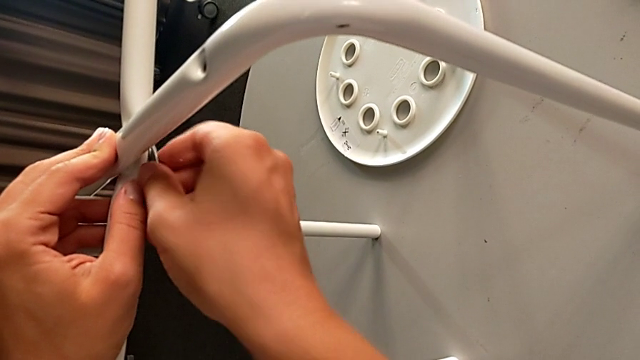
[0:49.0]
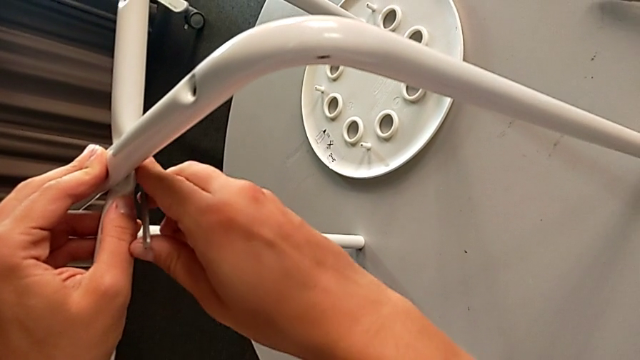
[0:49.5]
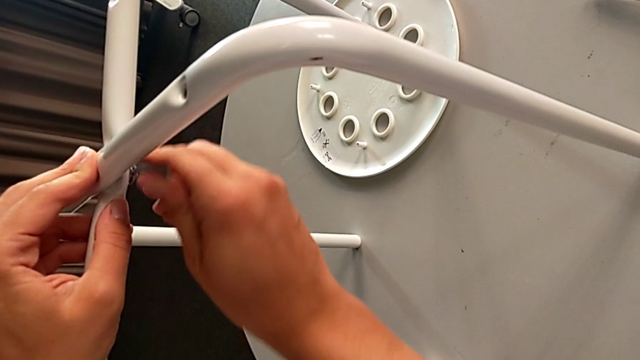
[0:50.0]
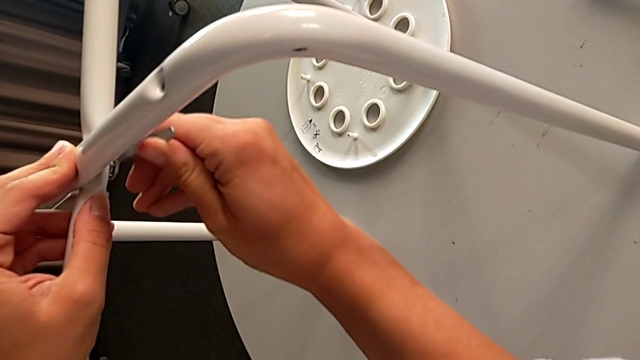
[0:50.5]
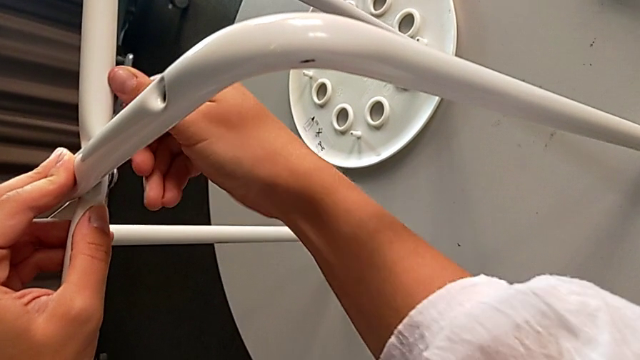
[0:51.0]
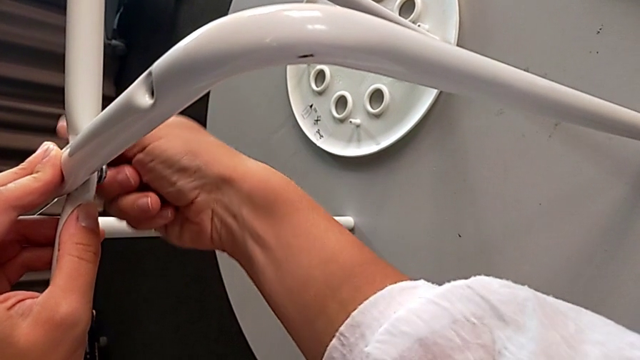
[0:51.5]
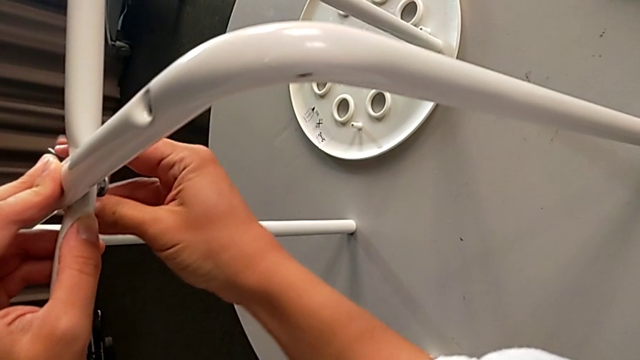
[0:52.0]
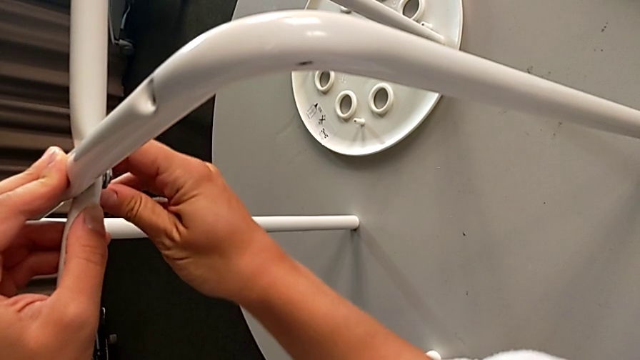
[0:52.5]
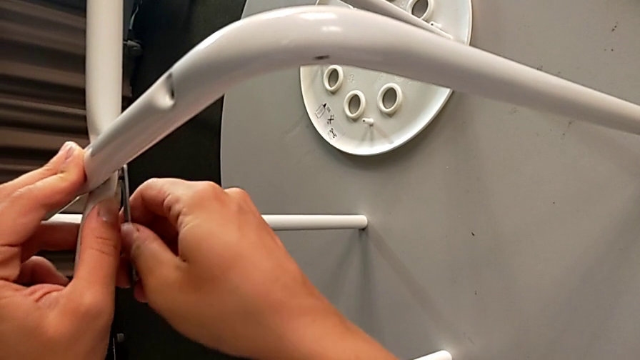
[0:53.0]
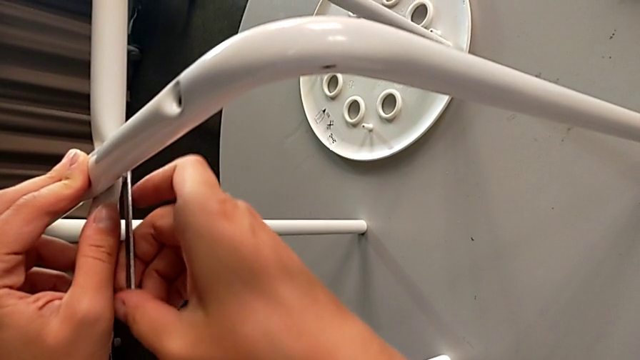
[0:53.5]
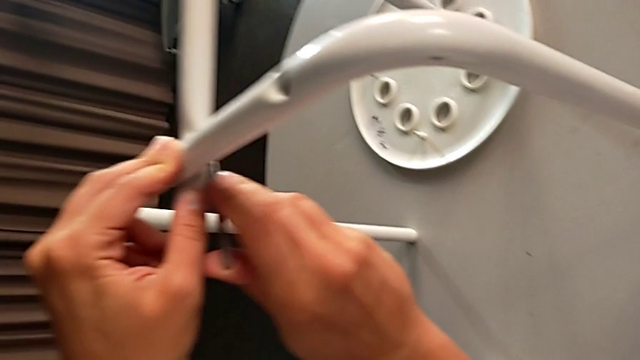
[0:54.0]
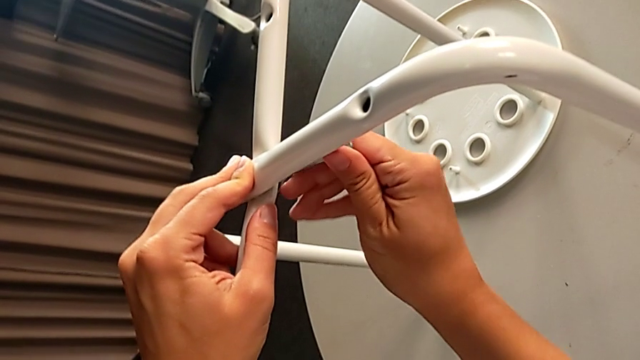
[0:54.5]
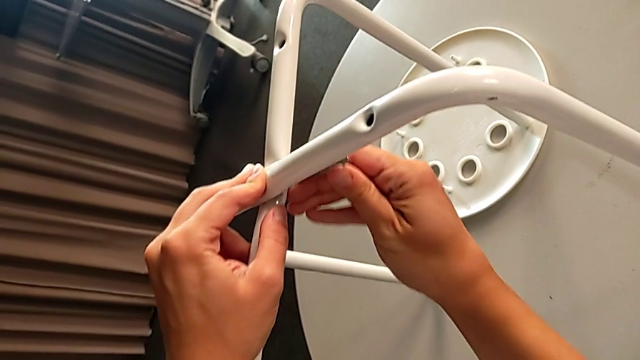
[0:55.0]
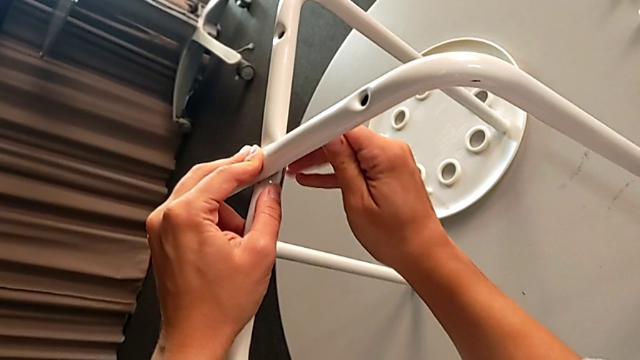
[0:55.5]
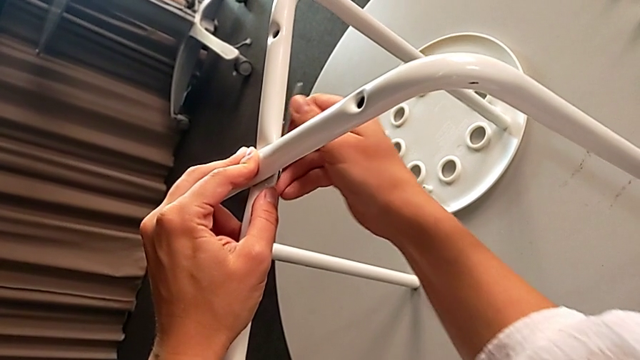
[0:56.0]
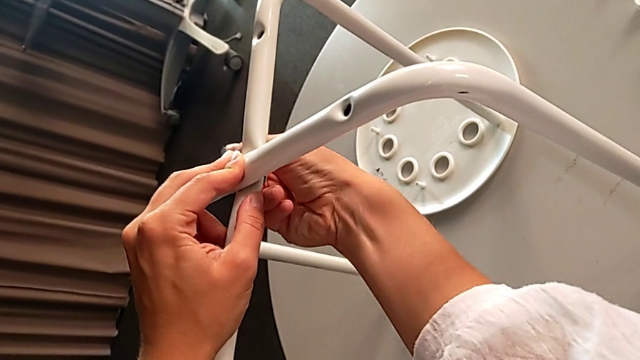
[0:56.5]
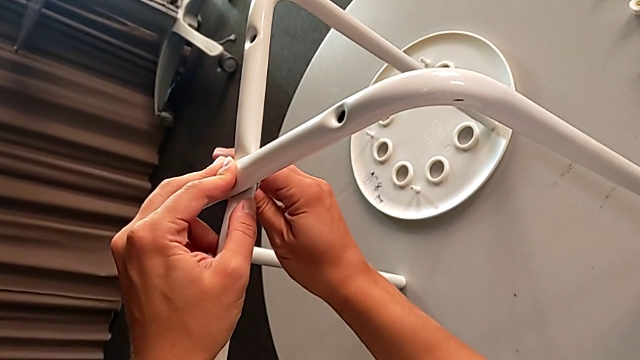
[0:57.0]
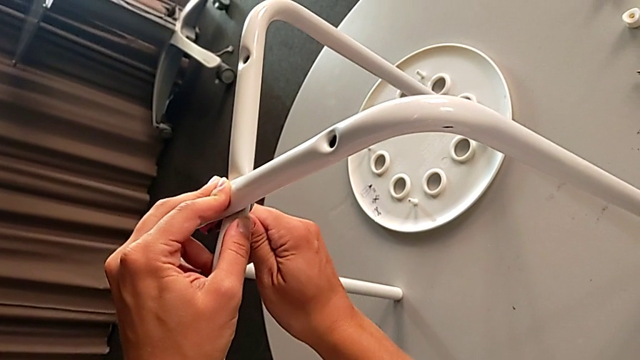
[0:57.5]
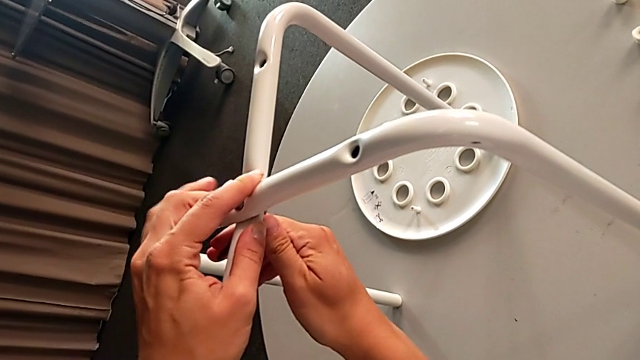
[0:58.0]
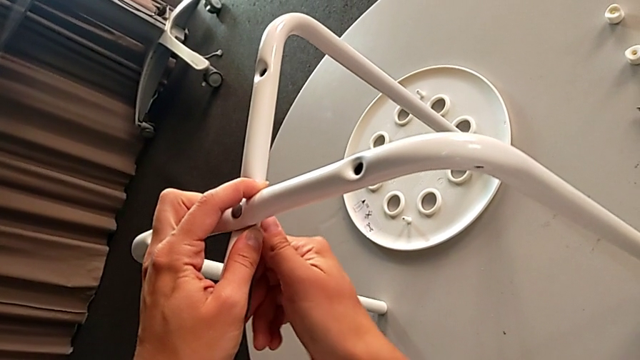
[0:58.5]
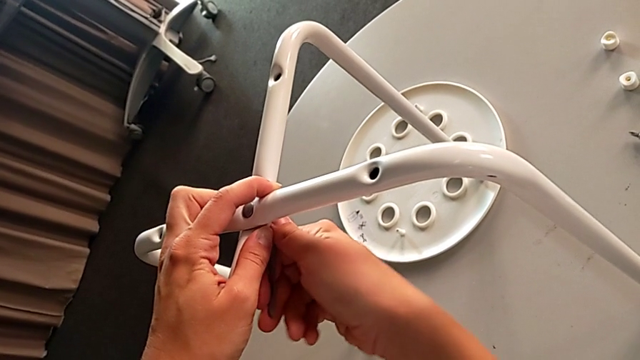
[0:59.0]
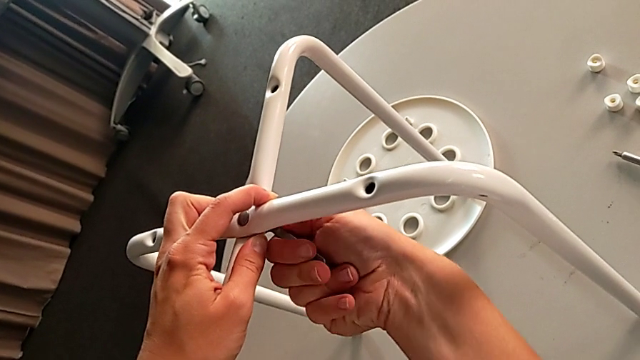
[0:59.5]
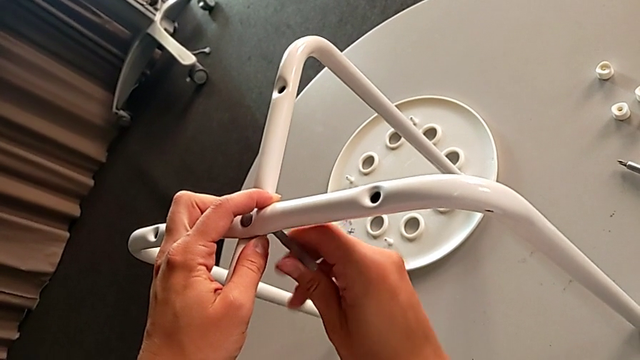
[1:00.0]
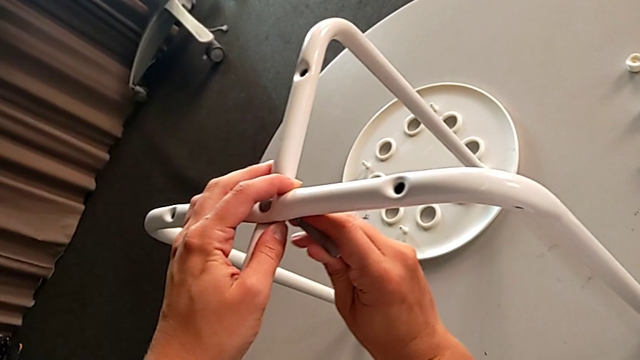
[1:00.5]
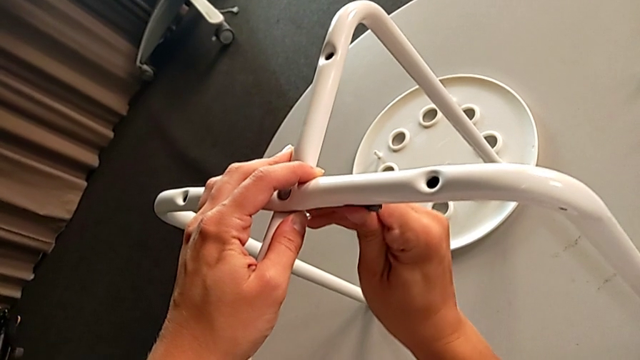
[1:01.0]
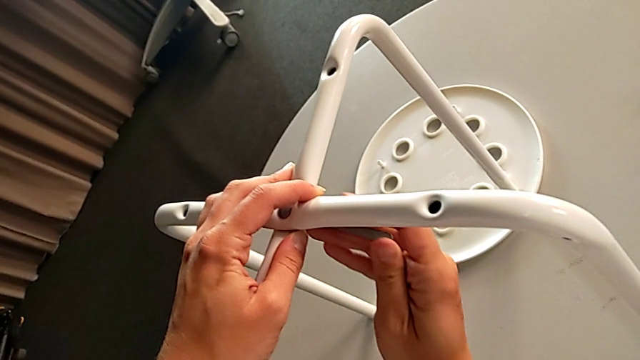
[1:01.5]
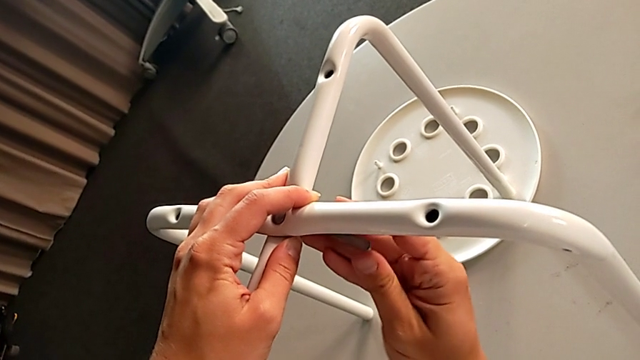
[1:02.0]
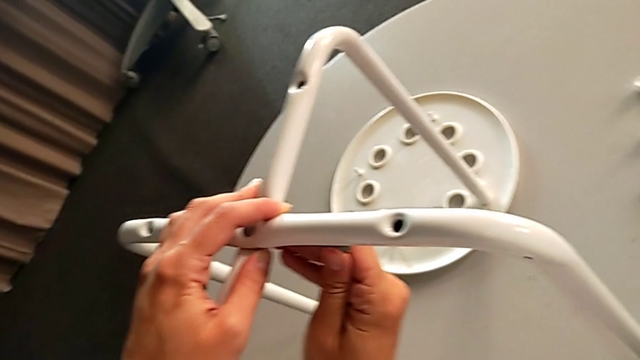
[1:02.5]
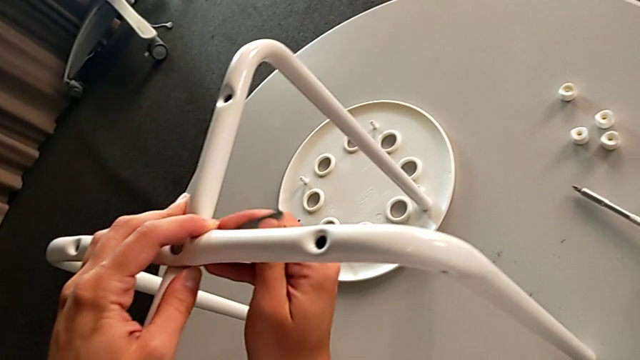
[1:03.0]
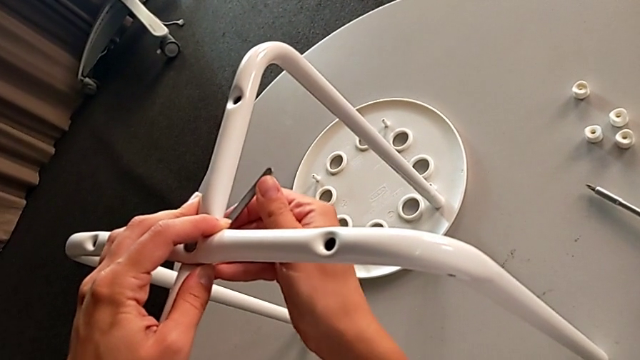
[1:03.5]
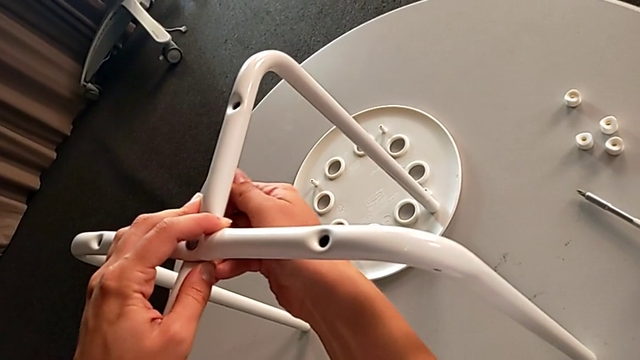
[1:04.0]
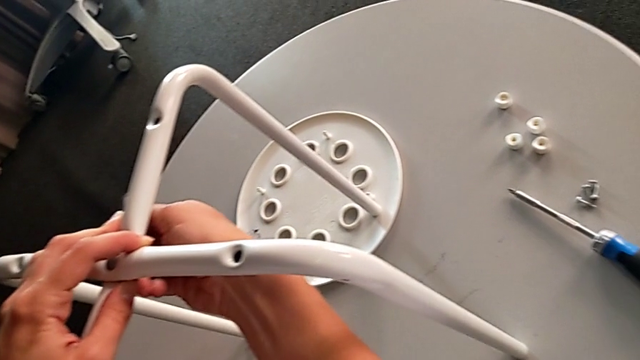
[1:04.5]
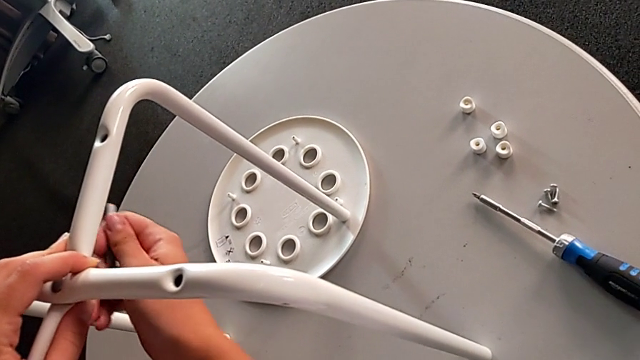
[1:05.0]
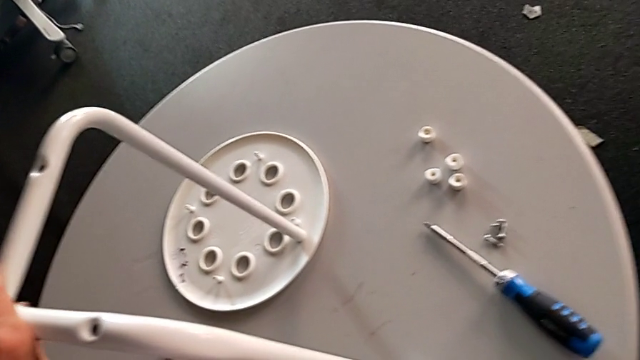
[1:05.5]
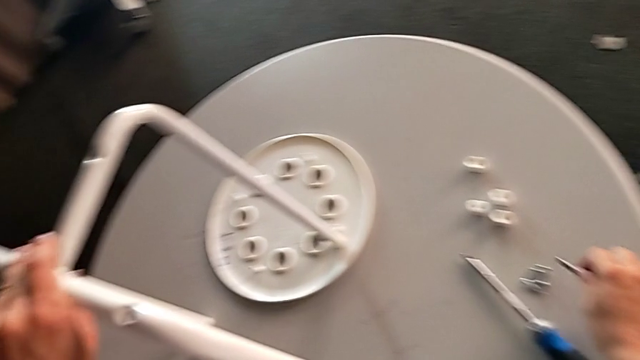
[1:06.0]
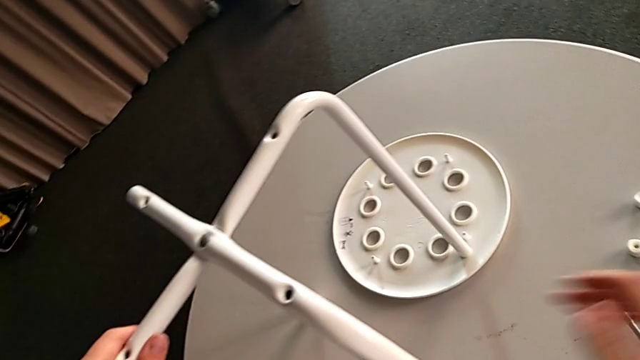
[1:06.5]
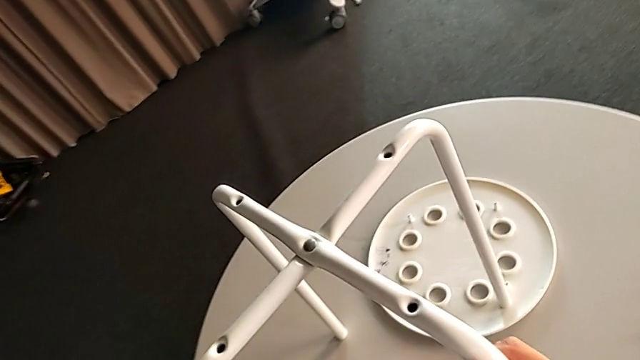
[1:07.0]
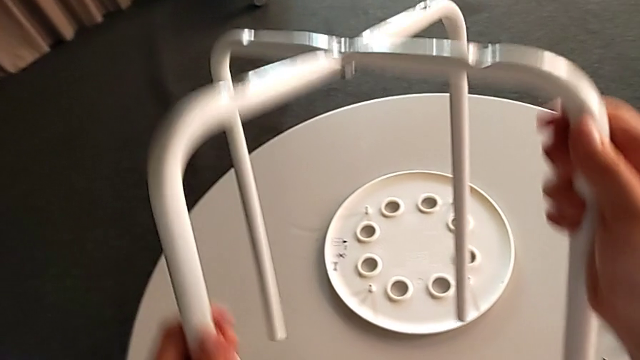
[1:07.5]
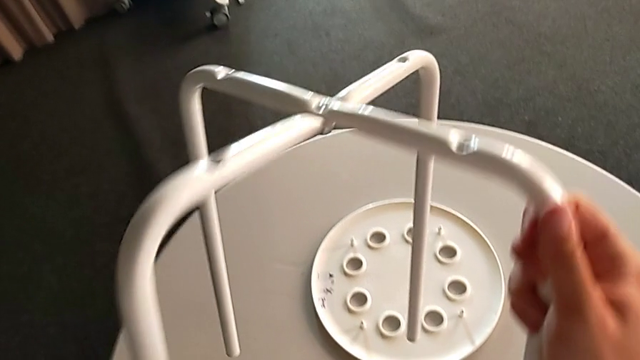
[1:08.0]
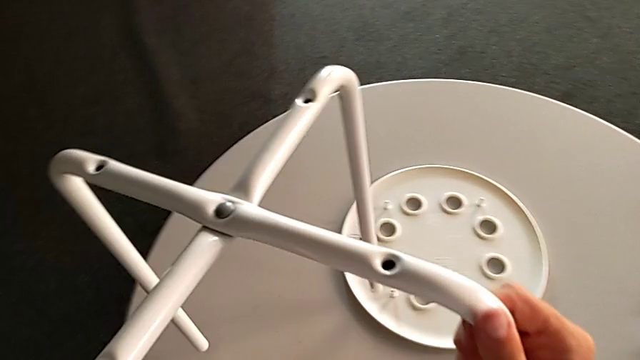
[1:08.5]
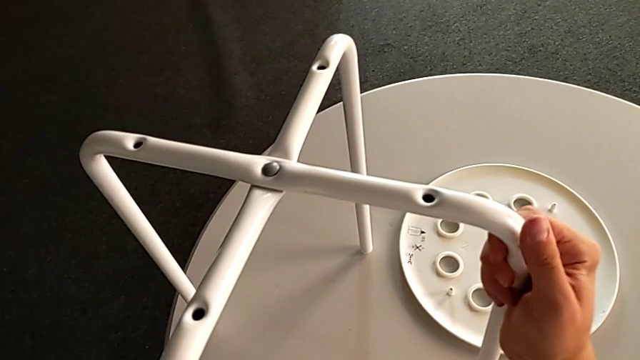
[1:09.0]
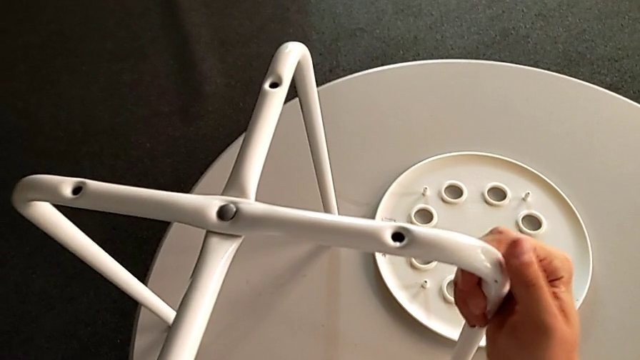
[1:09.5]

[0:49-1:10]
The camera wearer is assembling the two legs. They screw the hex nut, withdraw the hexagonal wrench, place it, lift the leg and place it.
